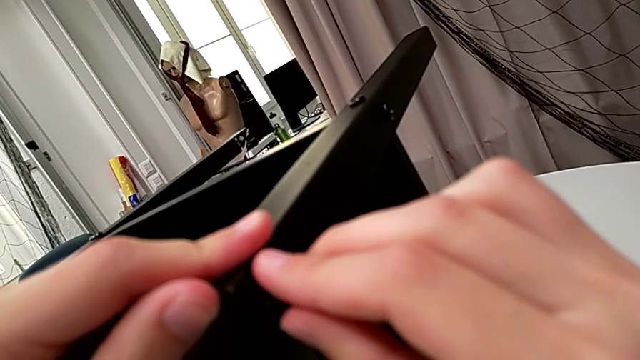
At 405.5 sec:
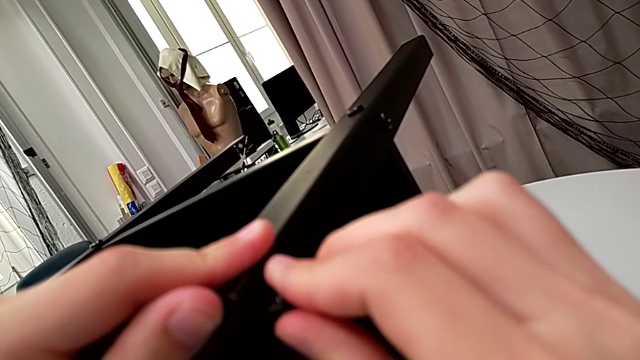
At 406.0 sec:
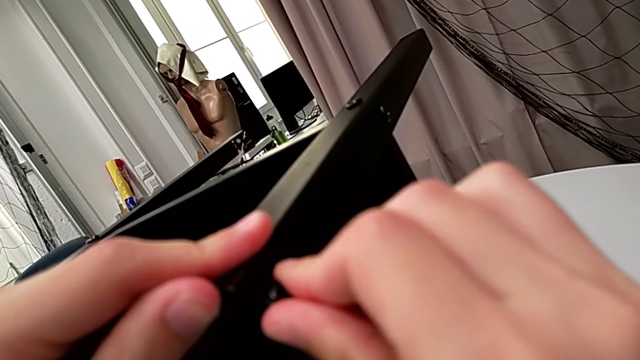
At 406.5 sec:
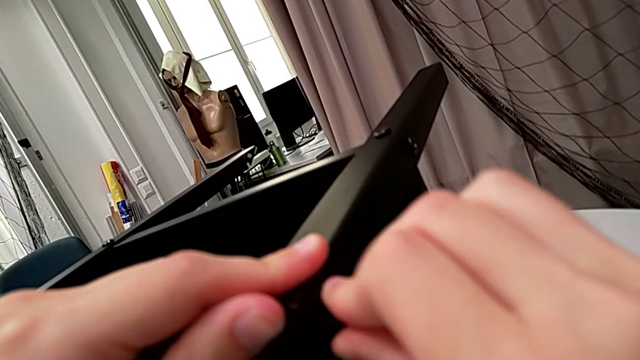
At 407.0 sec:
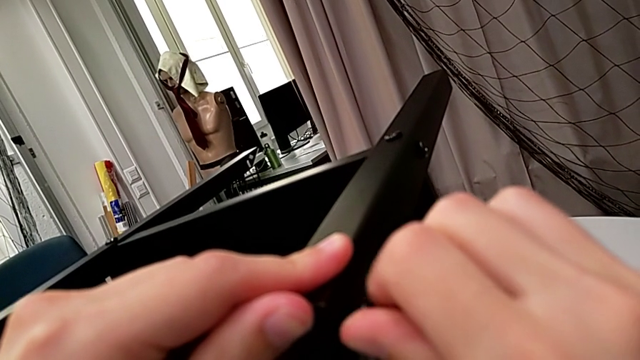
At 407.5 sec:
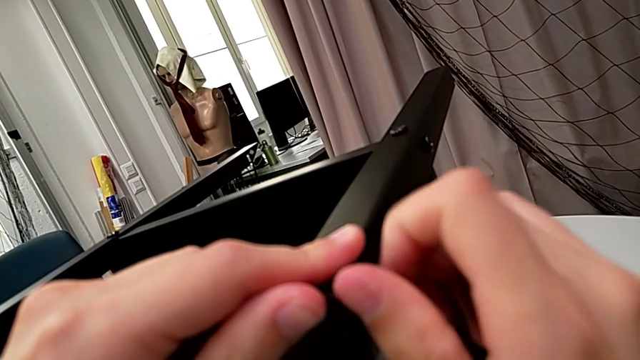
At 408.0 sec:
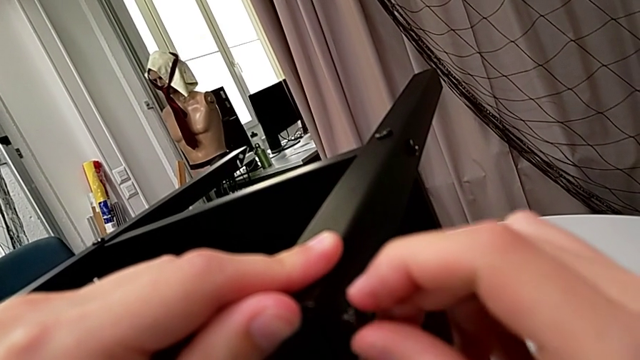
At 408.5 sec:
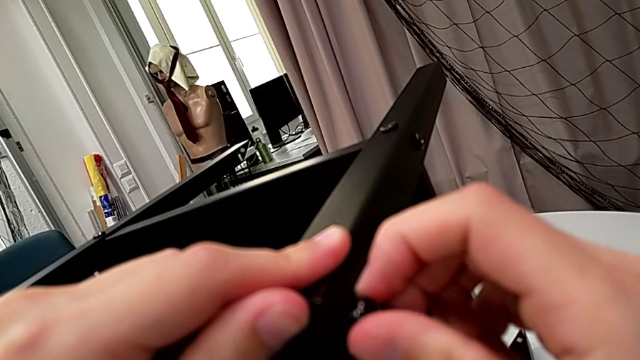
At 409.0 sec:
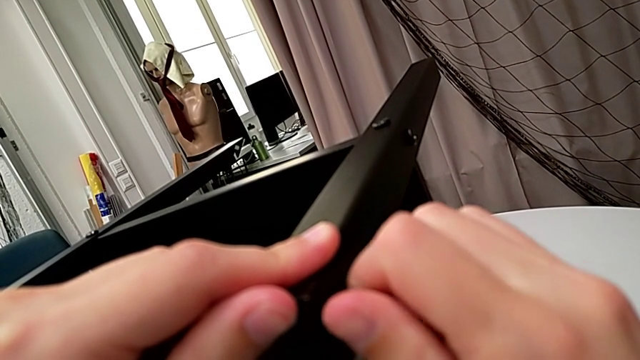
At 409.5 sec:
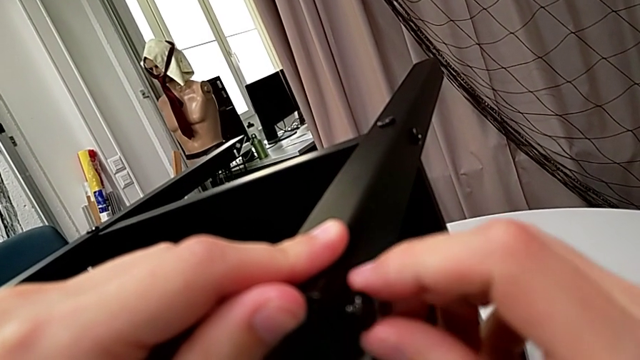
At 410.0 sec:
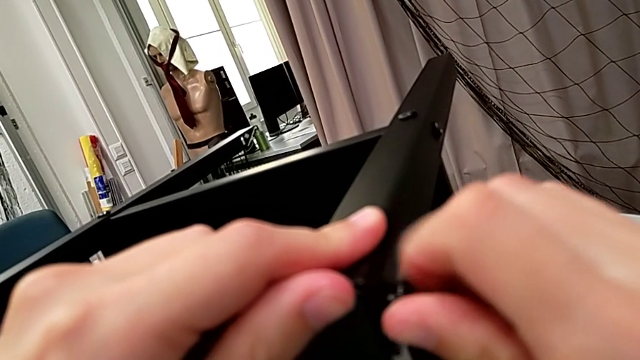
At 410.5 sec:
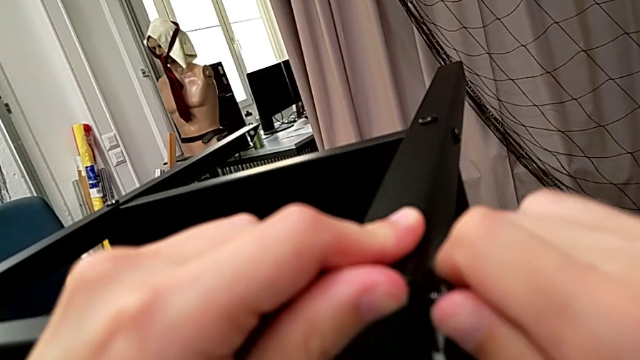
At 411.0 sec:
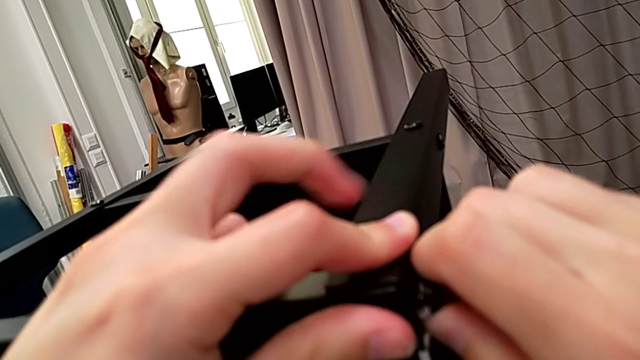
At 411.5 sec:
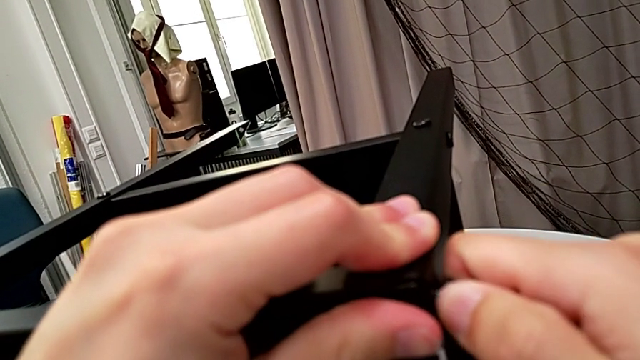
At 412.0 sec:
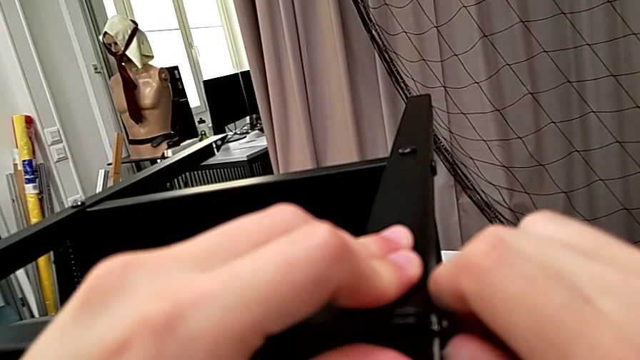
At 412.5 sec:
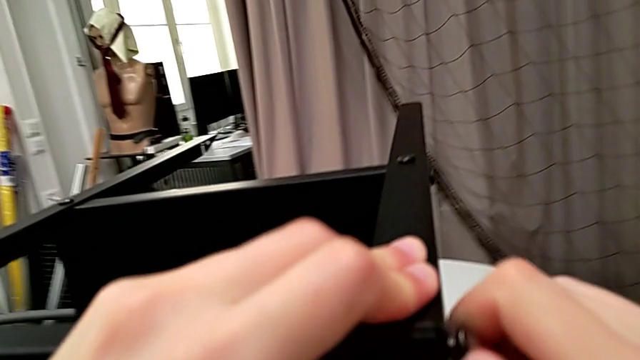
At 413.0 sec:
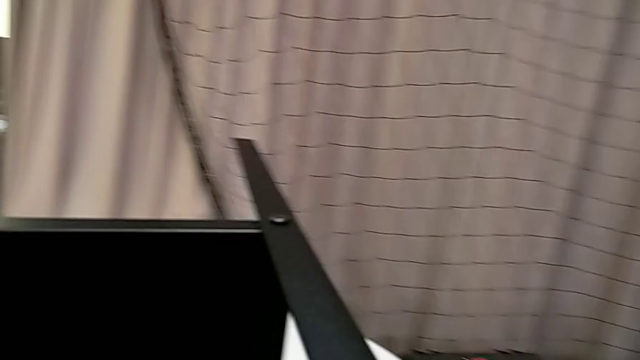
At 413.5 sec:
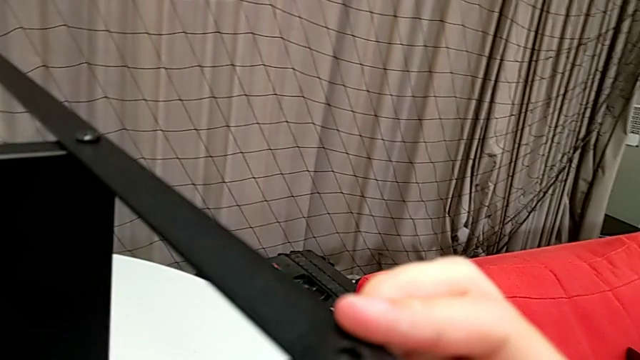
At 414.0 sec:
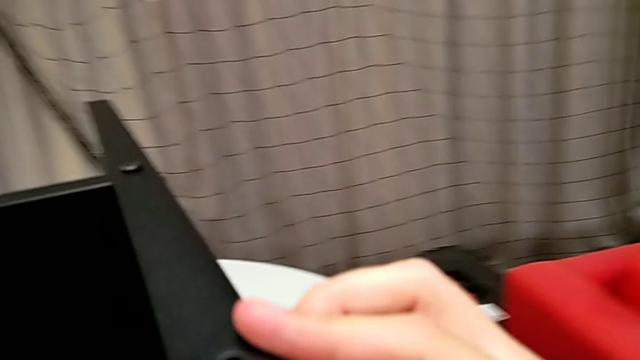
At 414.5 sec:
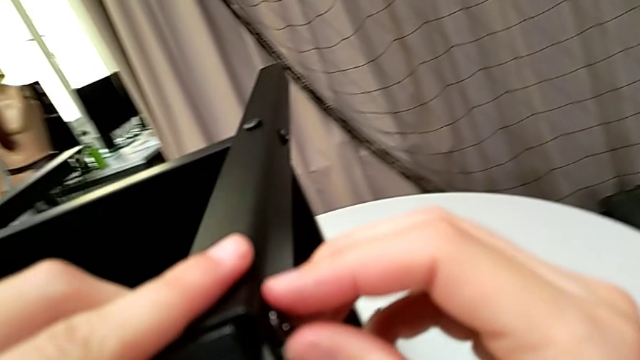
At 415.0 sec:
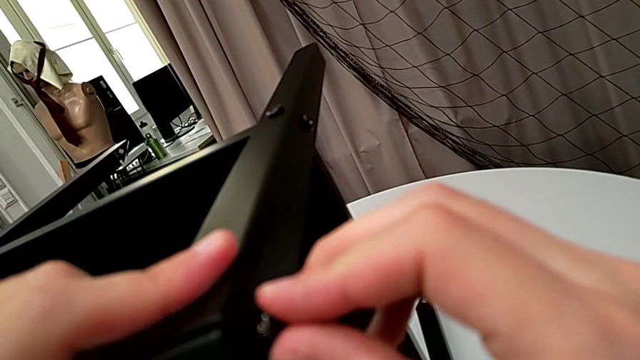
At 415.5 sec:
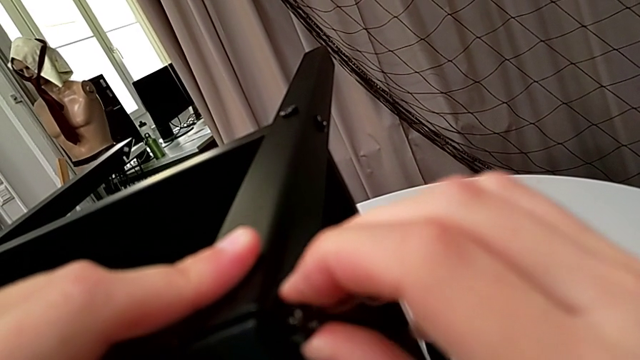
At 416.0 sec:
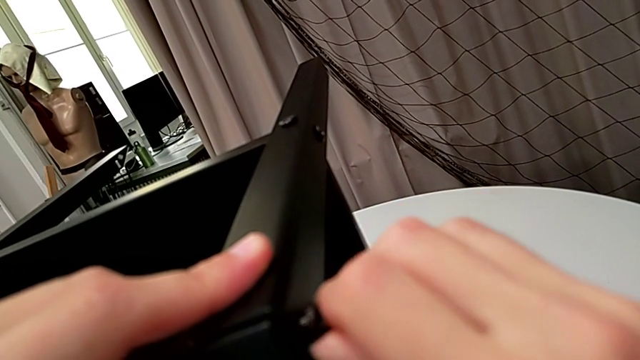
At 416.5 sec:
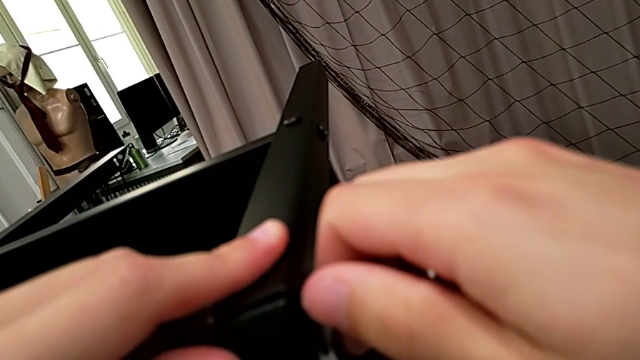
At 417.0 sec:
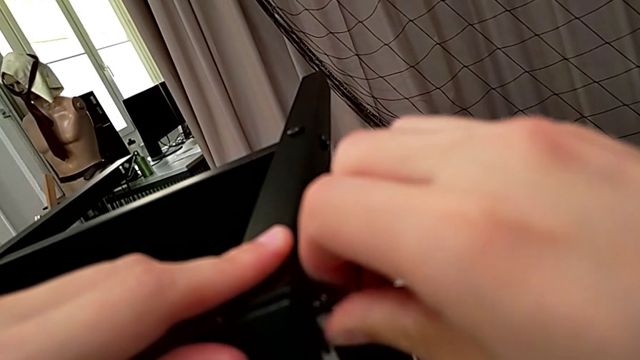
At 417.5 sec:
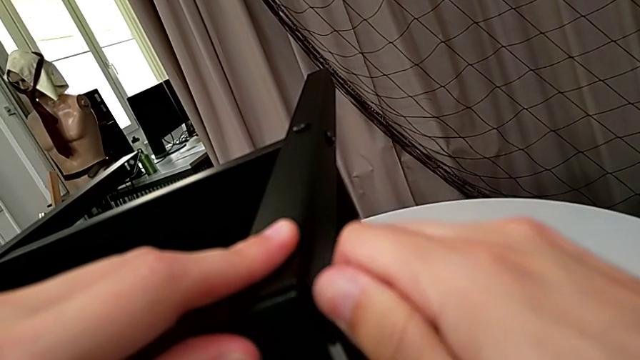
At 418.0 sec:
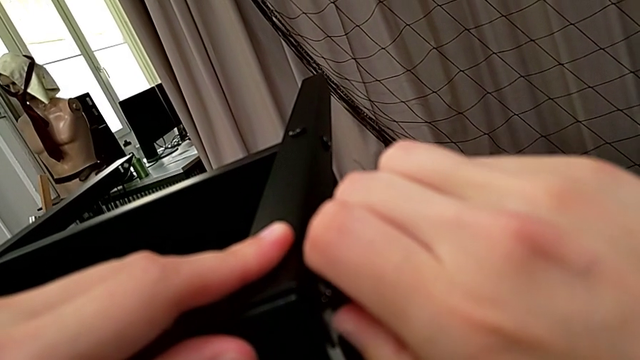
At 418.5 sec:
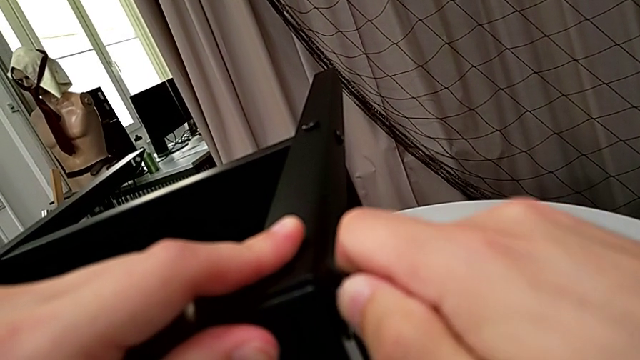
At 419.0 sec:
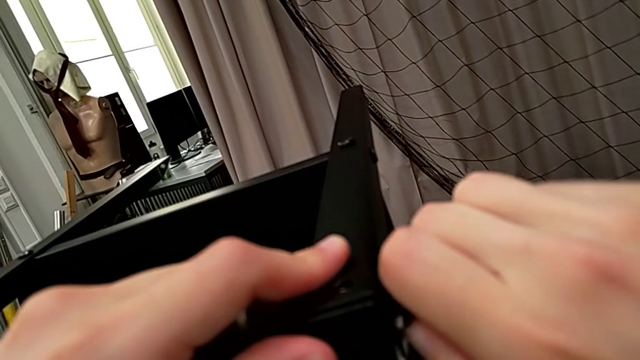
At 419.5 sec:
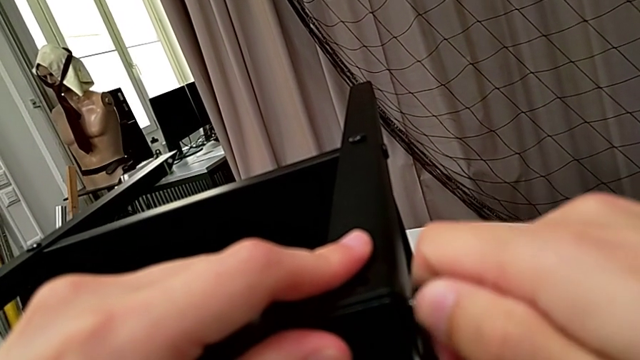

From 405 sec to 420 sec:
The camera wearer is screwing the third leg to the top tray. They wrongly screw the hex socket head, not placing the screw correctly.

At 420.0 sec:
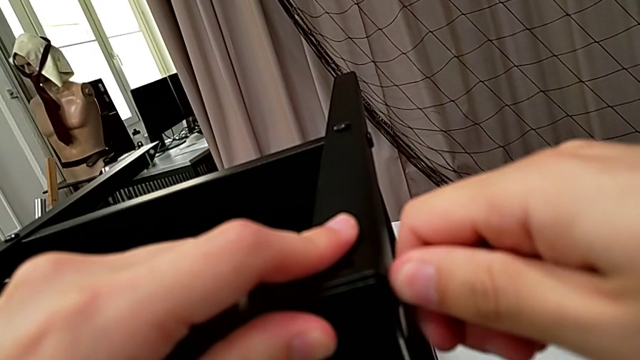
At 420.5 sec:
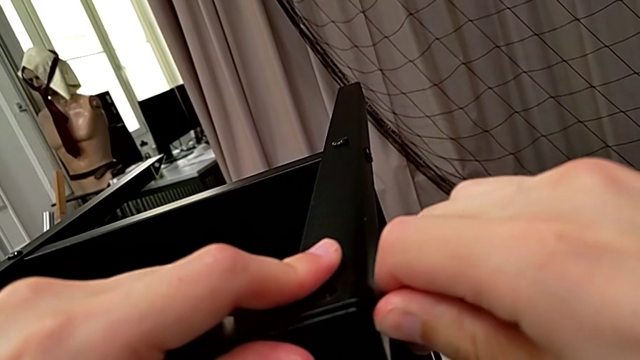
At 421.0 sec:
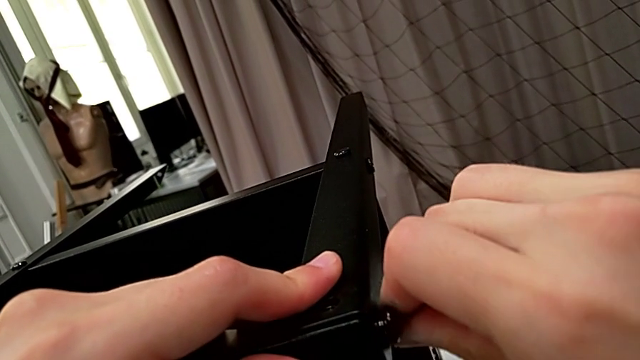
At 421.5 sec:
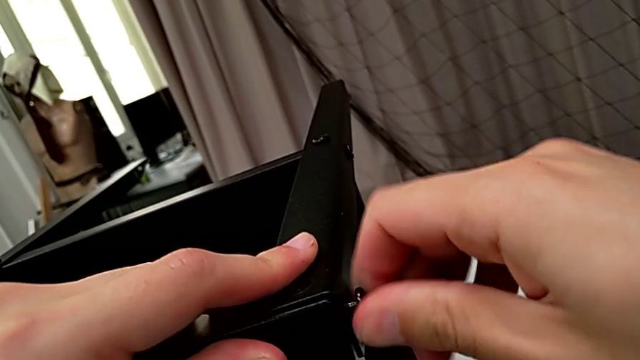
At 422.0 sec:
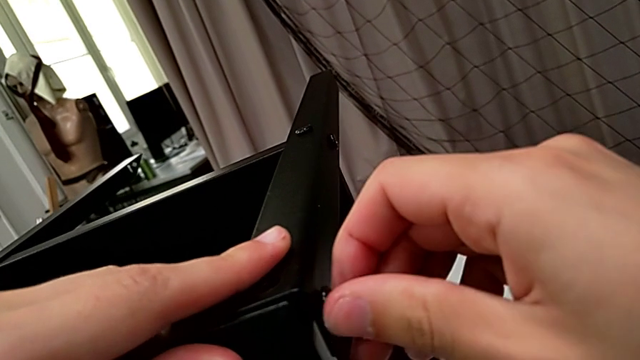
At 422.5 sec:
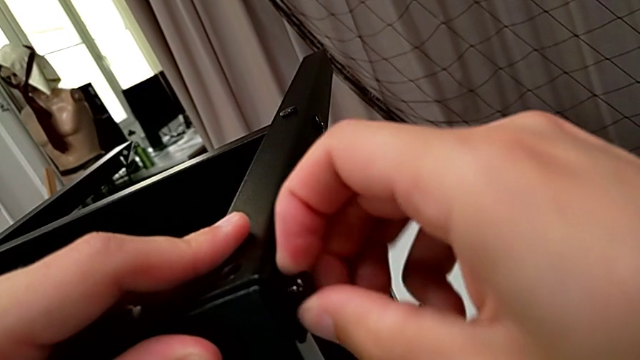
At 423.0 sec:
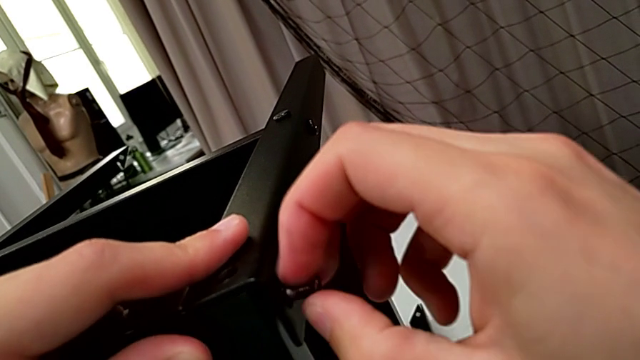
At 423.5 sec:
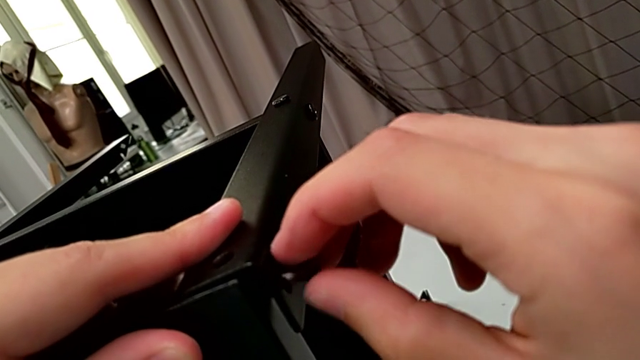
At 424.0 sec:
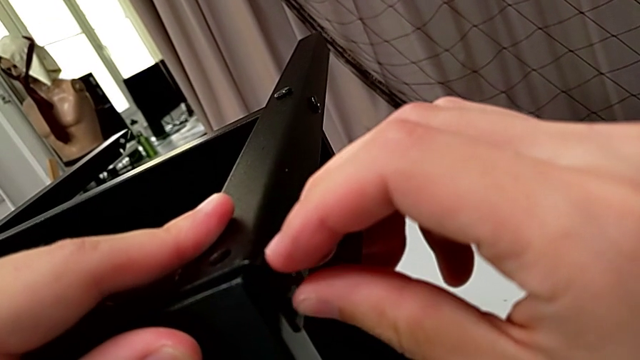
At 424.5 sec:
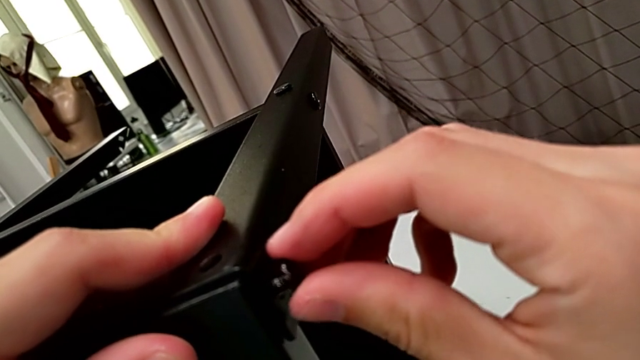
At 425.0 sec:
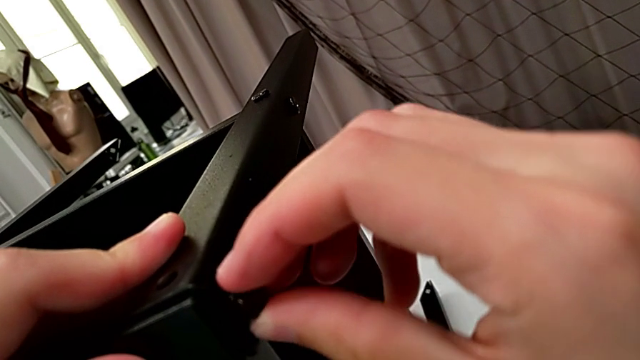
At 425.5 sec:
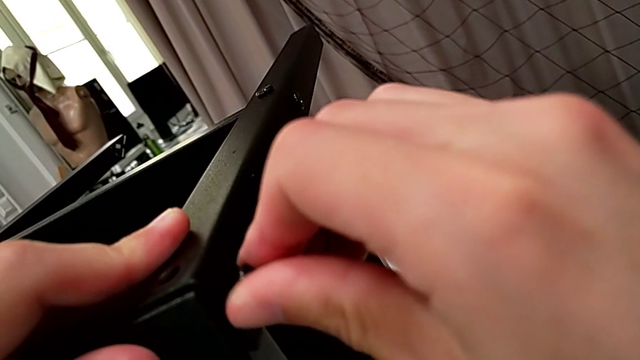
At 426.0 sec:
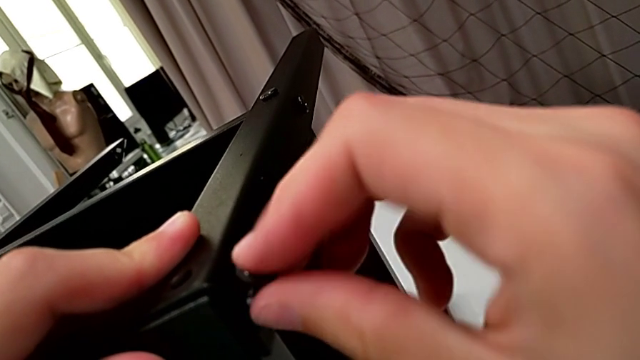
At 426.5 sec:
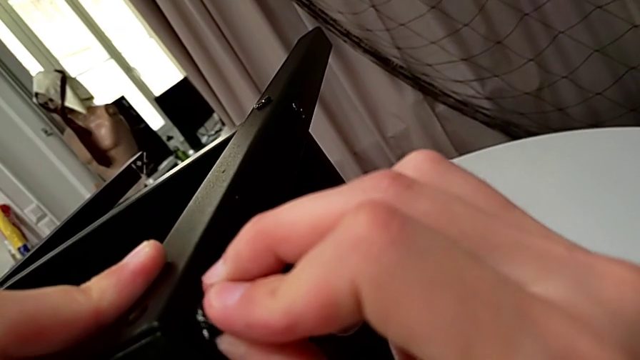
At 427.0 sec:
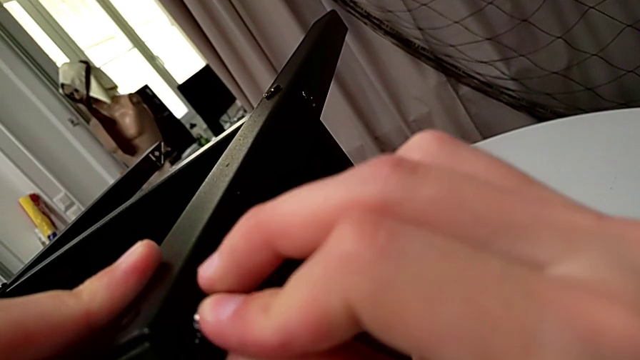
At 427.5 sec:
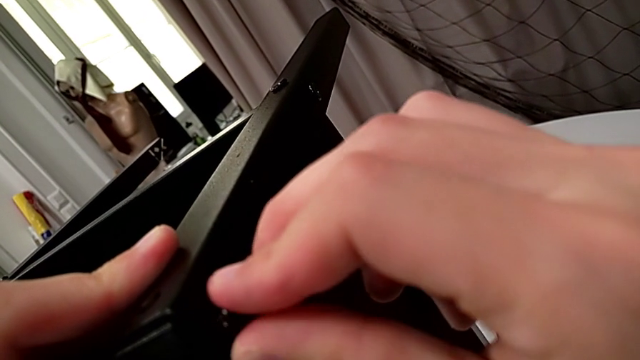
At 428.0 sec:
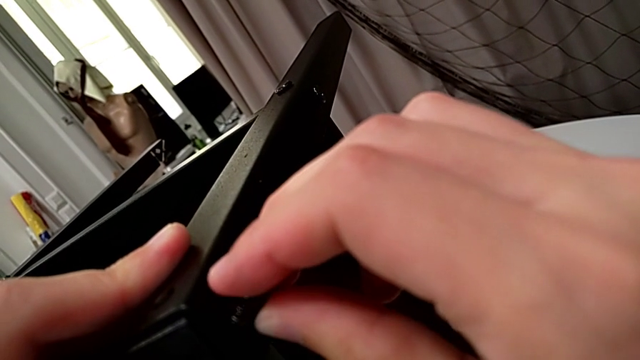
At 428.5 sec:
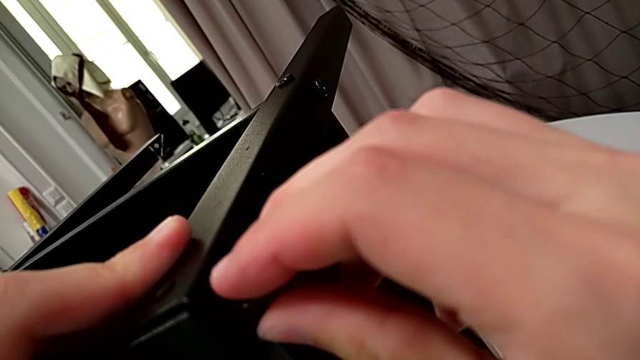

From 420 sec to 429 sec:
The camera wearer is screwing the third leg to the top tray. They unscrew the hex socket head, withdraw it and insert it.
